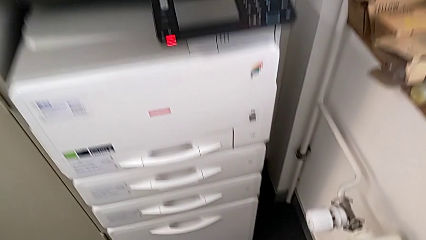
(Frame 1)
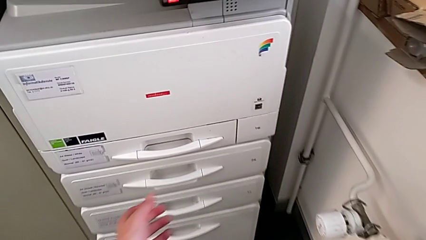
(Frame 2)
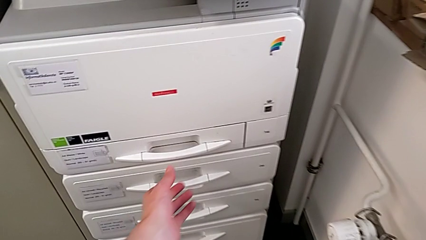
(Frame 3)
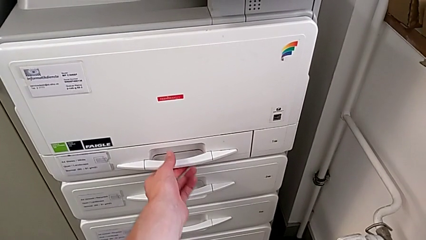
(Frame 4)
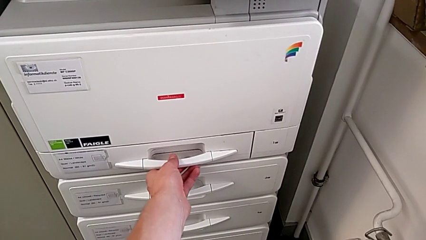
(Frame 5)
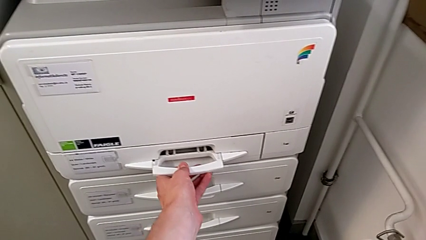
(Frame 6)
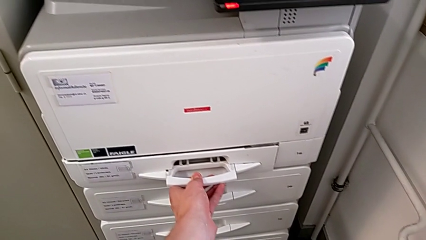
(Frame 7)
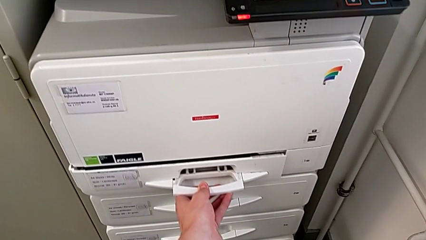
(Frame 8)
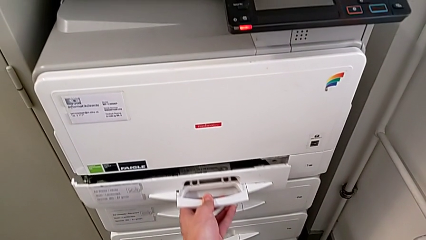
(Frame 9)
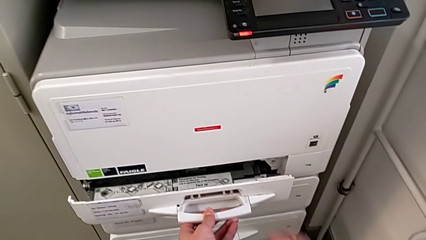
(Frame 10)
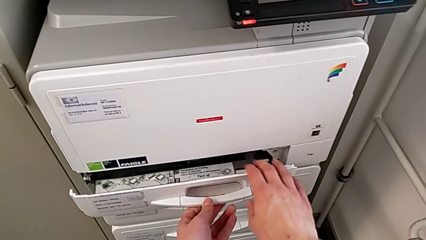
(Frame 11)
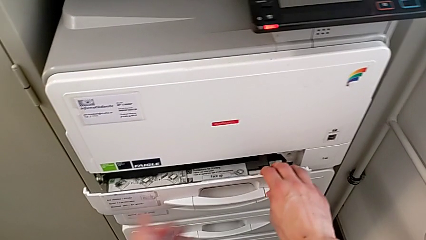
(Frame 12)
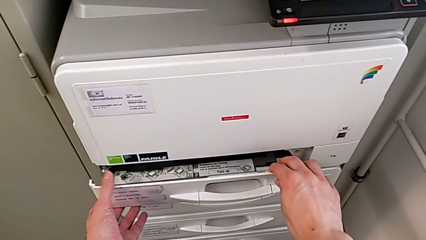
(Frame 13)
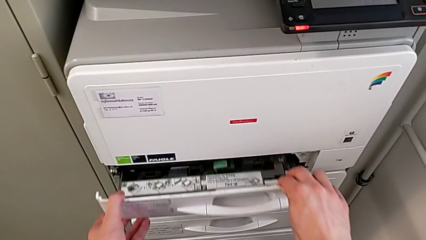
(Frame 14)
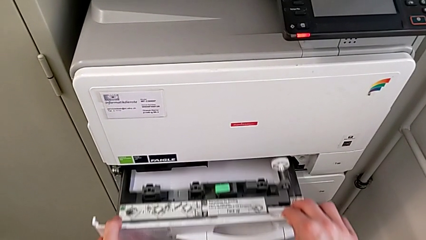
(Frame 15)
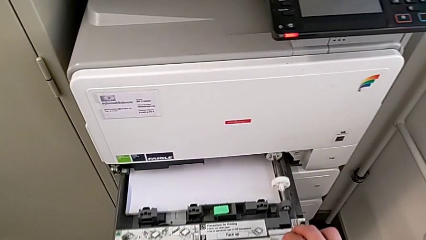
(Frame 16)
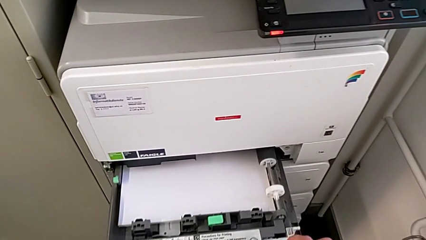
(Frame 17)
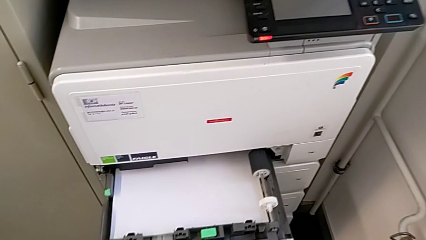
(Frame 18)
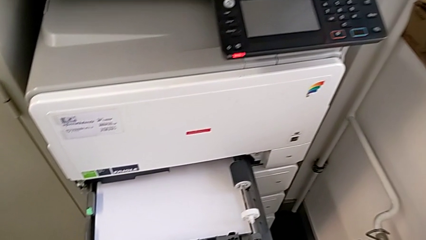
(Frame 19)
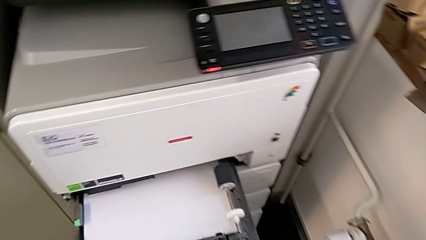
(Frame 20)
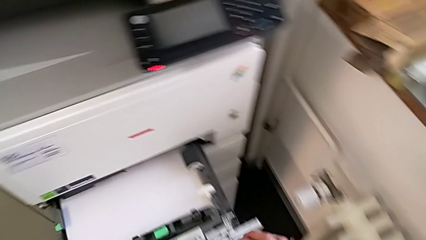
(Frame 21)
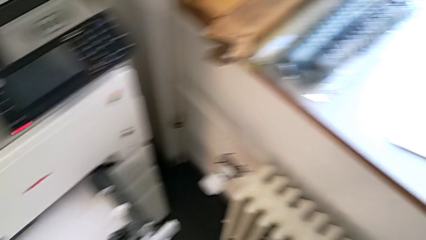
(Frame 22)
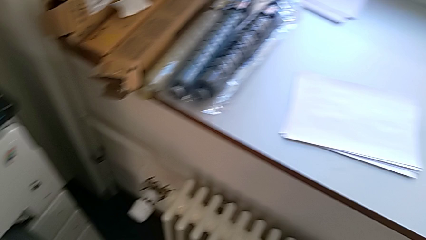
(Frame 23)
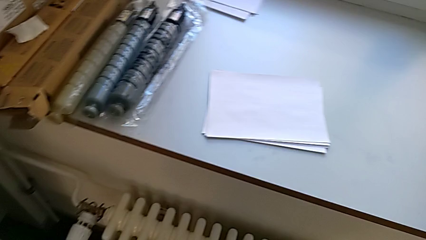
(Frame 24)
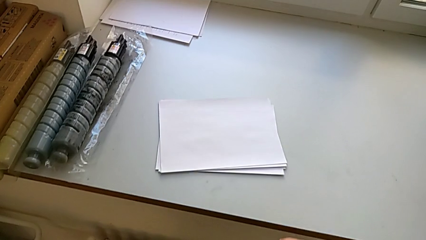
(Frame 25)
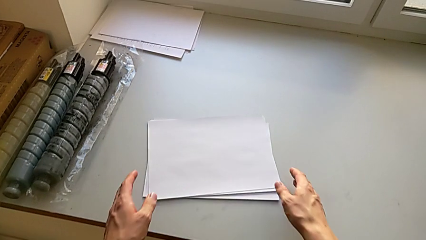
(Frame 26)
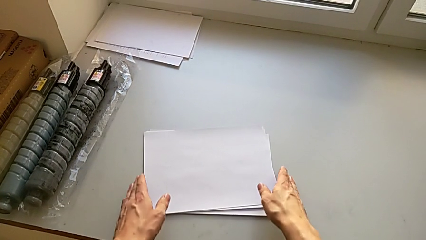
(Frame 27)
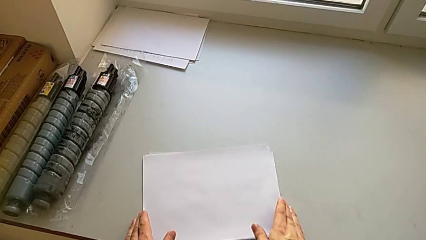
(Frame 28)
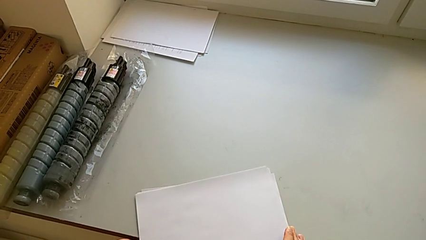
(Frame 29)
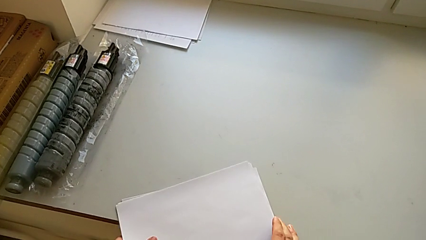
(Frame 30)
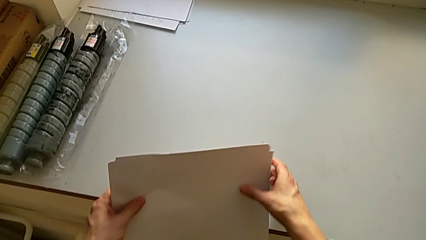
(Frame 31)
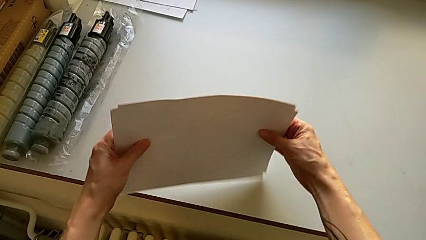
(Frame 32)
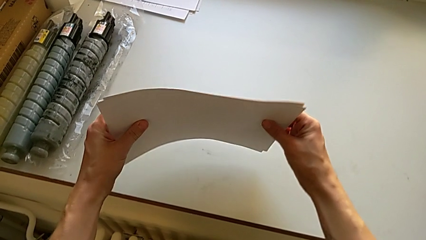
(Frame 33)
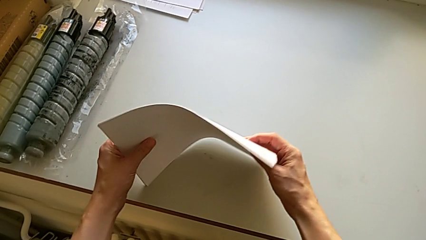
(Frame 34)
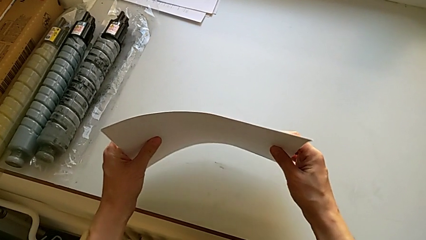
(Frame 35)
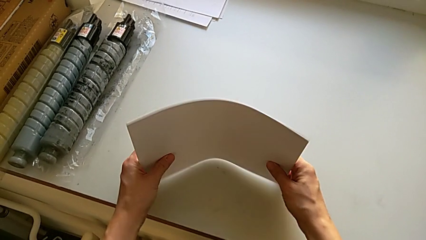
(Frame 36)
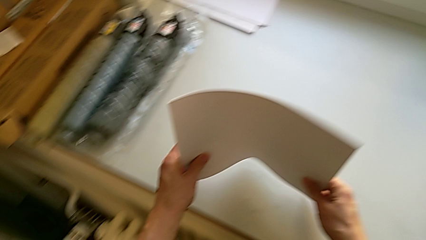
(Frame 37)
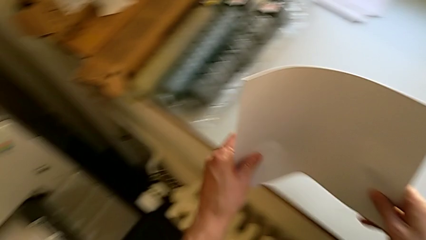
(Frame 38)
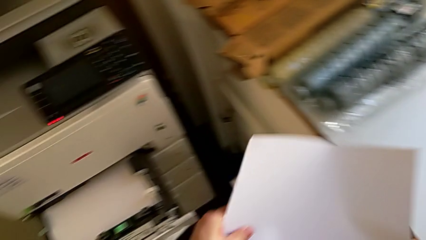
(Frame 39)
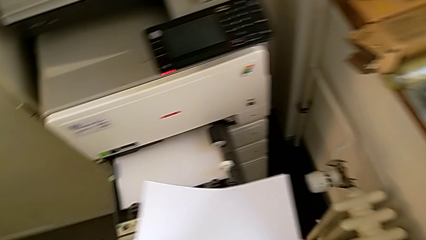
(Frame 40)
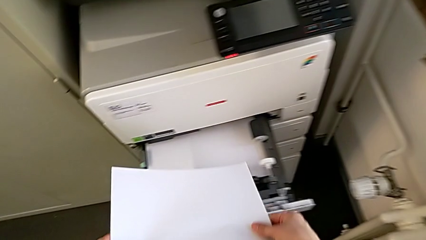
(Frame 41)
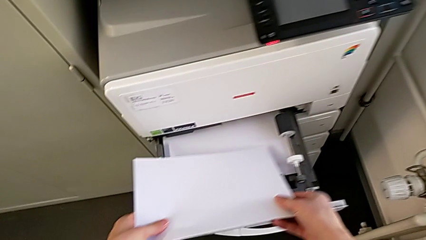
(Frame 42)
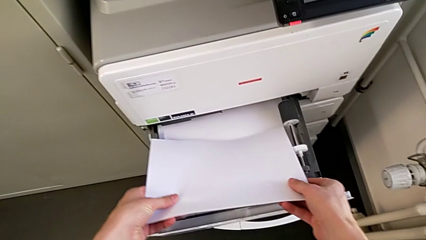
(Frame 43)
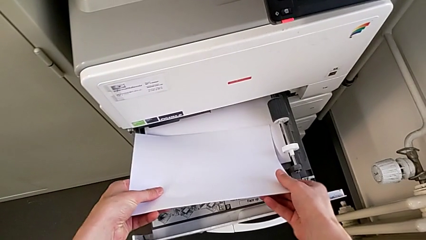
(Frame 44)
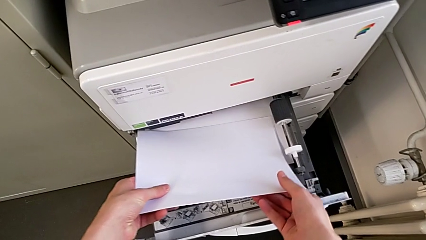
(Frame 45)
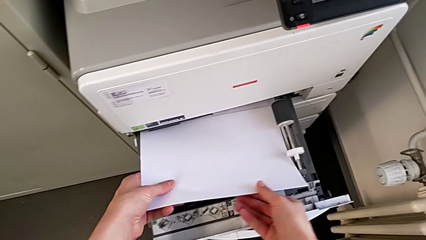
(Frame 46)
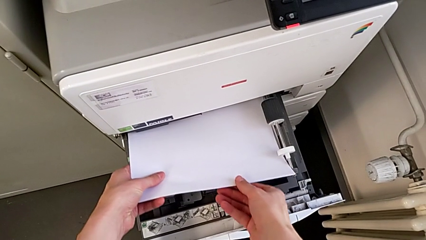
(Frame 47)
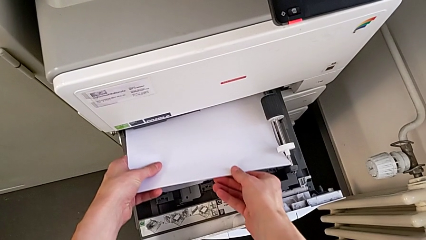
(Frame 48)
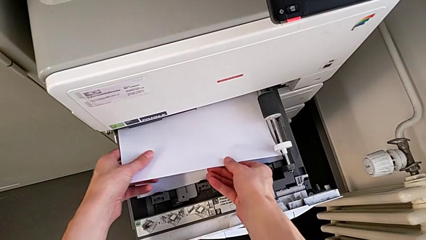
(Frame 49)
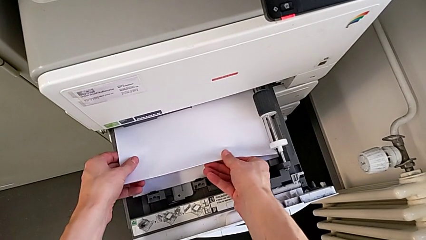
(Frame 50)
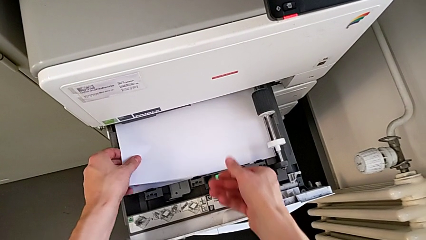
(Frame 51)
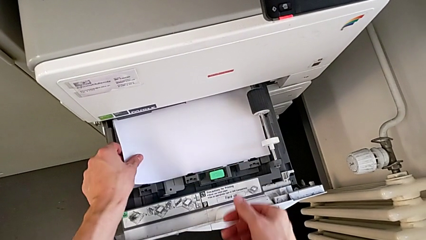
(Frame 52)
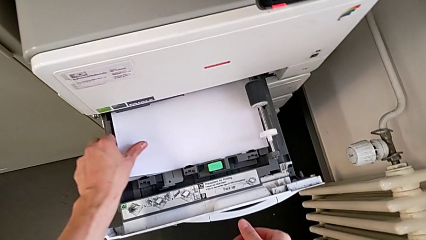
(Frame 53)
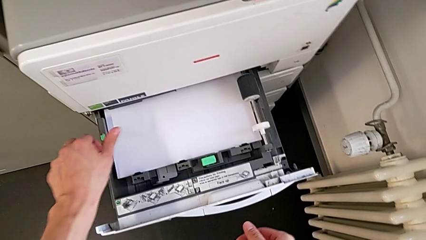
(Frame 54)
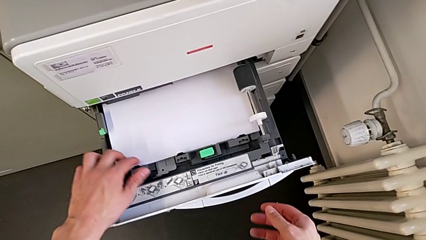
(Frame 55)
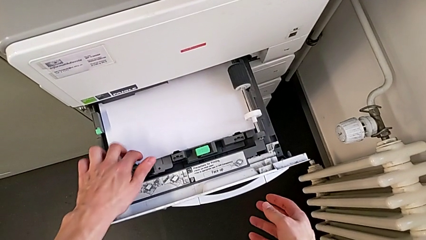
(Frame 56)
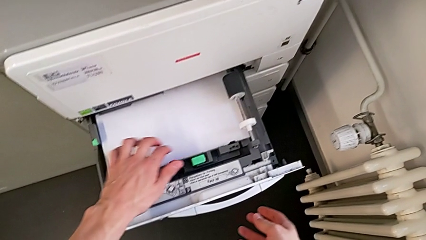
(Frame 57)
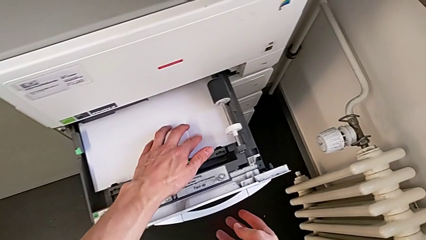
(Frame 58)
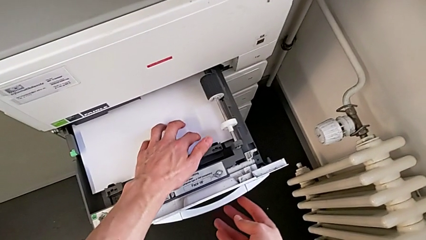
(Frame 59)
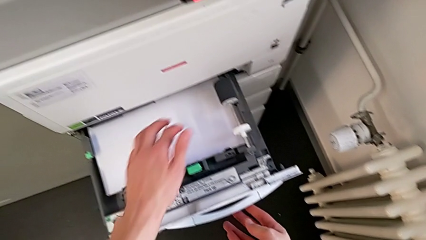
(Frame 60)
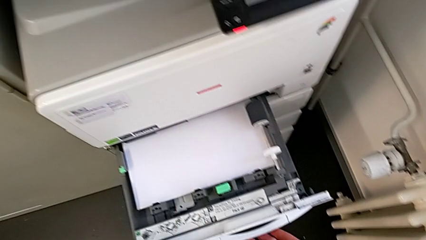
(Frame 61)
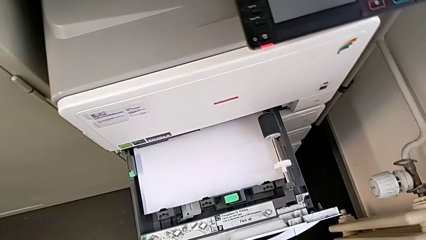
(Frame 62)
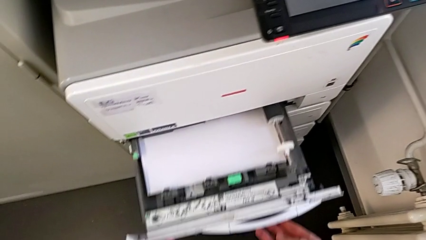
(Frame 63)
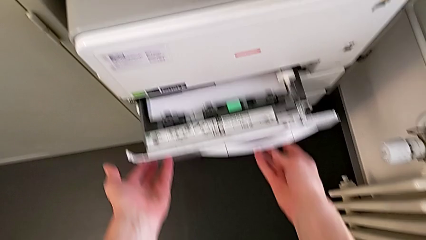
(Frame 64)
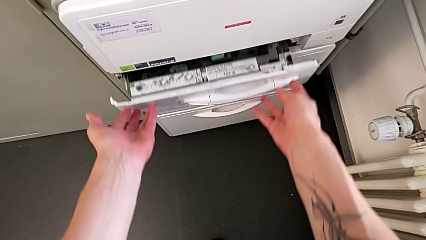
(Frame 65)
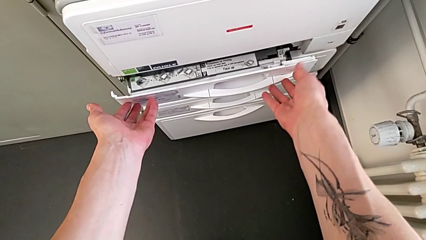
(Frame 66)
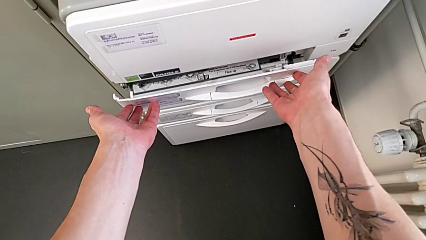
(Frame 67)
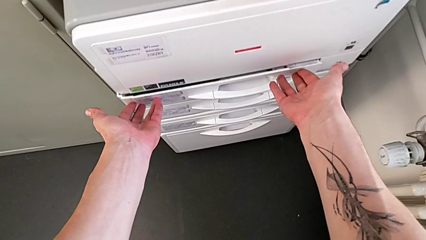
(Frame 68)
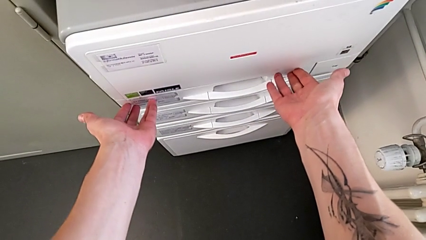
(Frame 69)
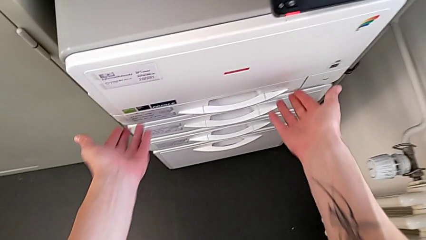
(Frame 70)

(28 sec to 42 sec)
The camera wearer loads the paper stack into tray one. They approach the first paper tray, pull it, approach the white paper stack, grab it, align it, lift it, insert it and close the first paper tray.

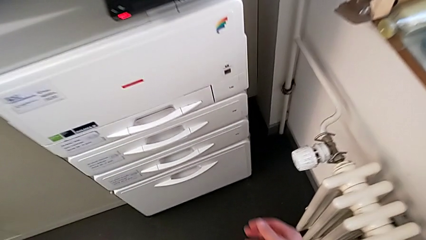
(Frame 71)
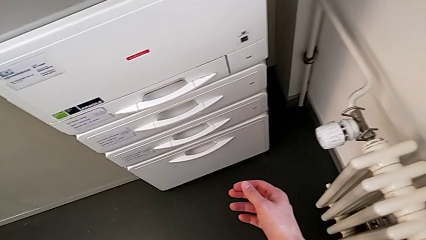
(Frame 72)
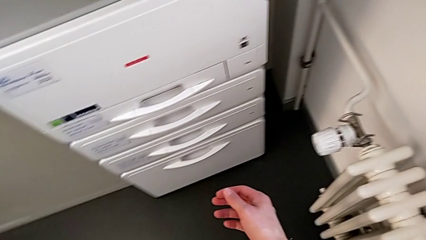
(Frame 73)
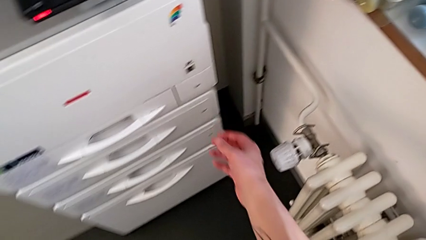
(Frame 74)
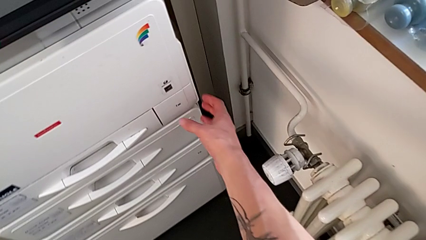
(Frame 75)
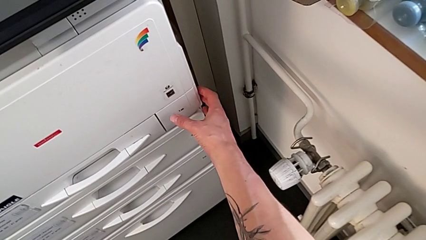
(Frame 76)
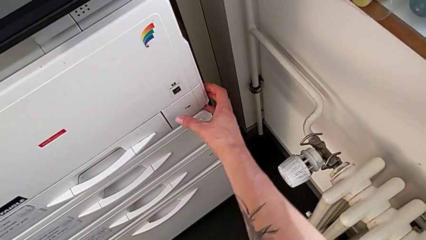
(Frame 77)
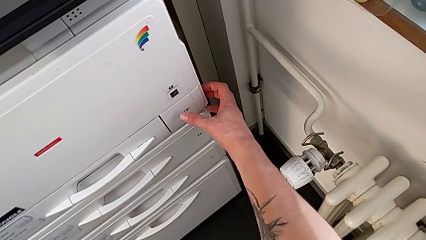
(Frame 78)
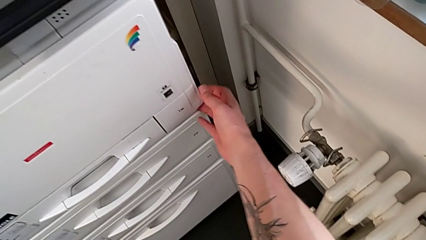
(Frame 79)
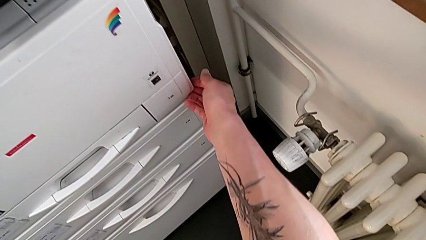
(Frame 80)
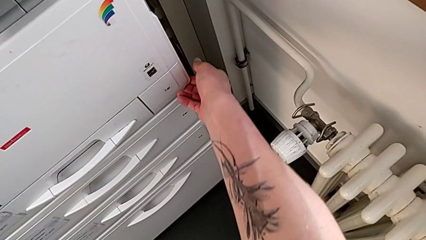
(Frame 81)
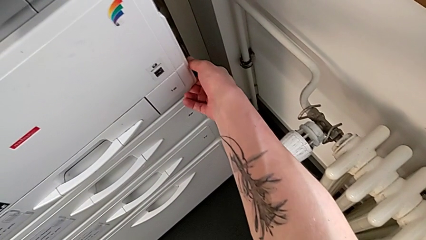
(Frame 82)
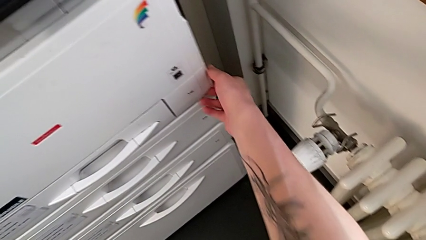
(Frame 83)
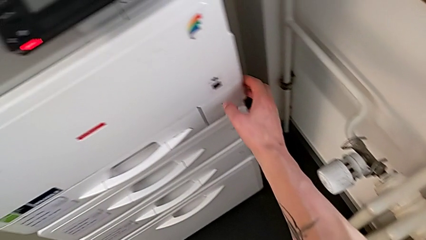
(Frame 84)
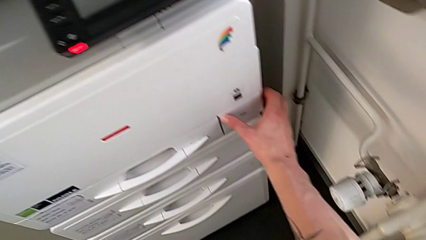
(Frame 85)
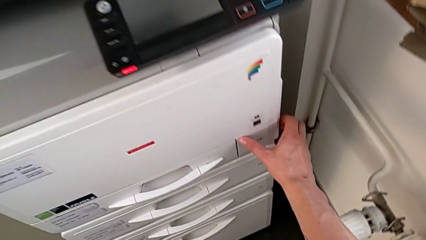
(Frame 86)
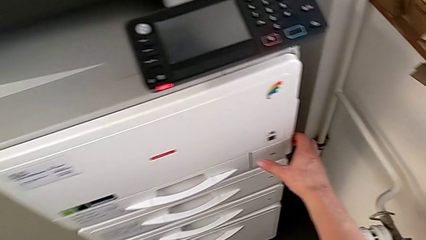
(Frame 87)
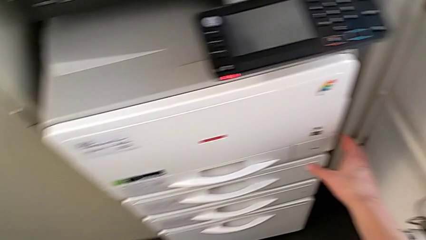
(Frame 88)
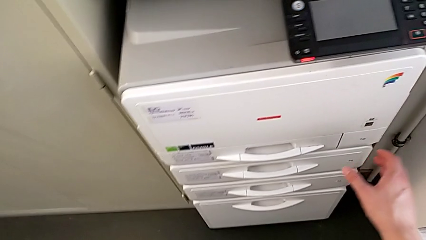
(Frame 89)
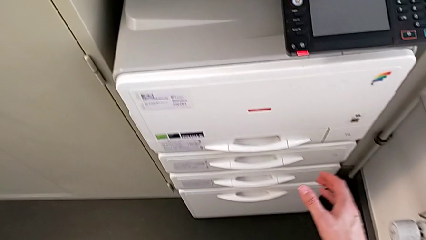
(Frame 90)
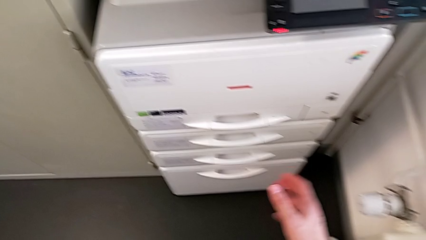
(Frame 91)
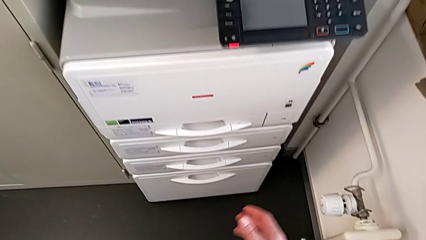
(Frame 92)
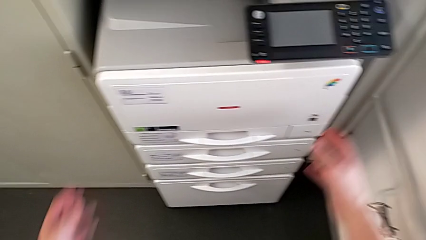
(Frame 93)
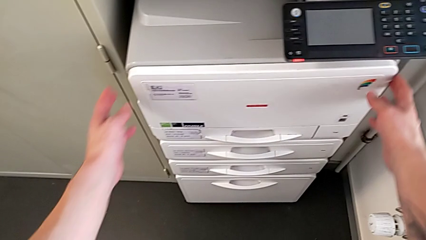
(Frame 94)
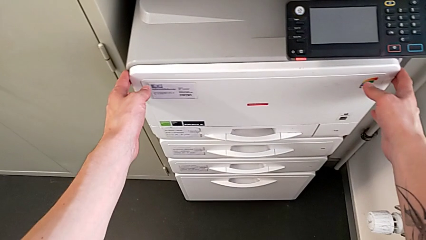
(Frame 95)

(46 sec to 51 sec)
The camera wearer is exchanging a black ink cartridge. They wrongly inspect the first paper tray.
